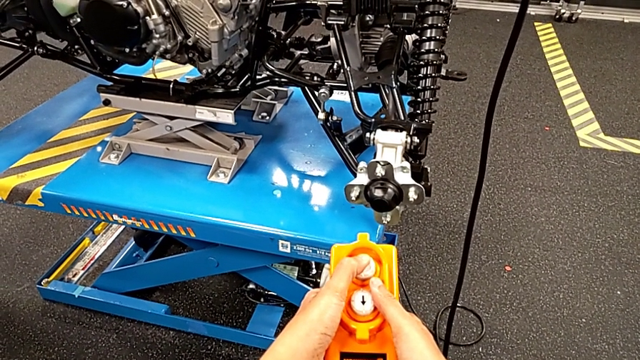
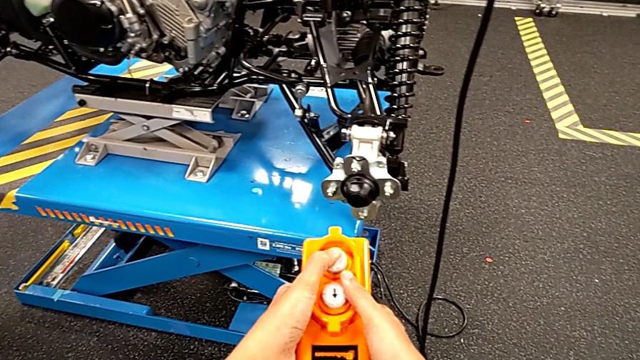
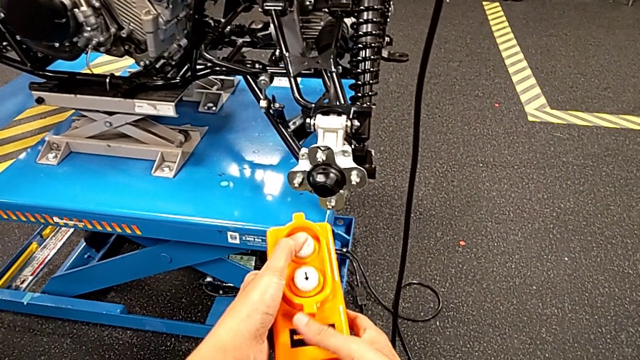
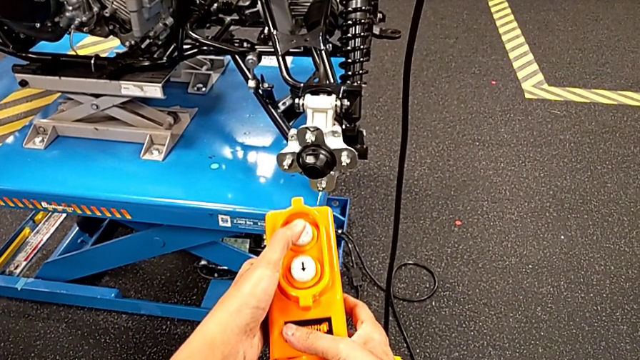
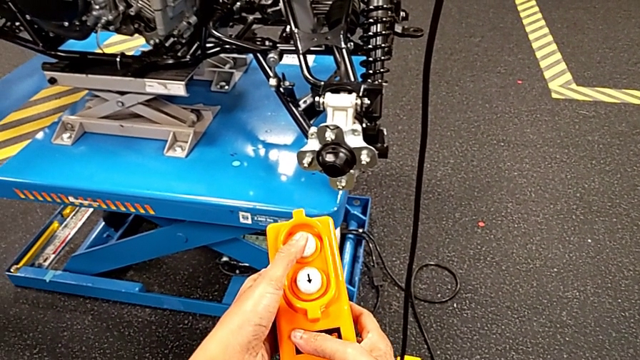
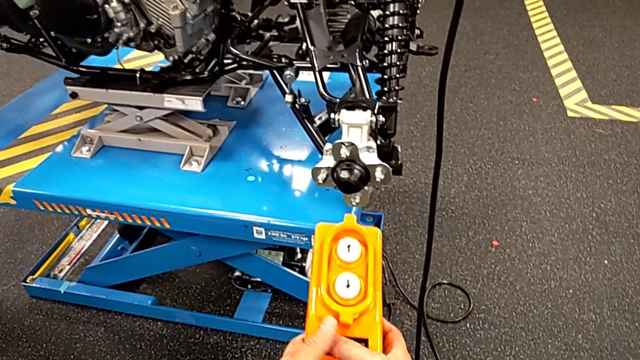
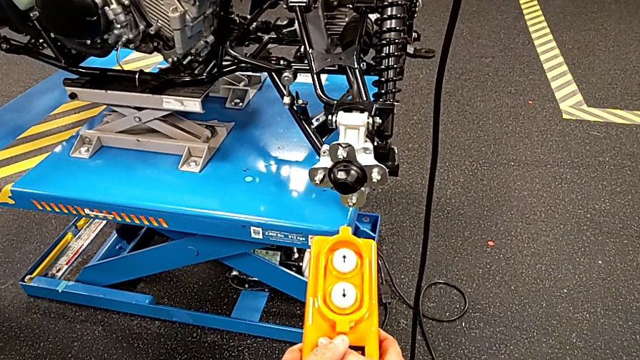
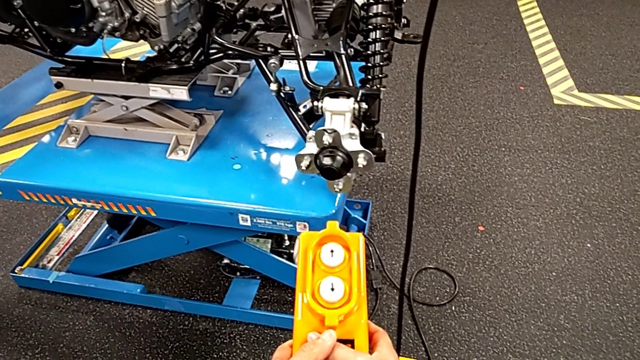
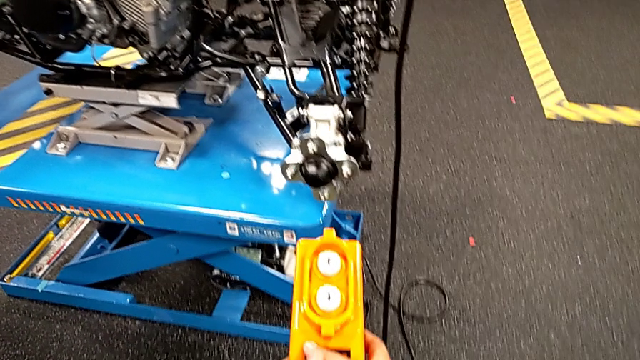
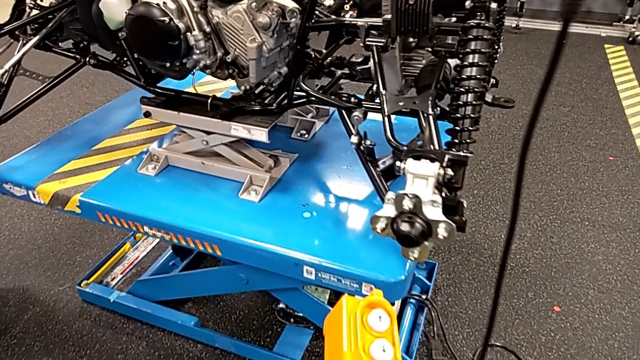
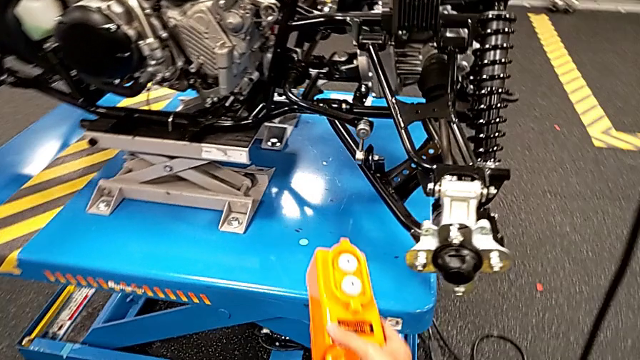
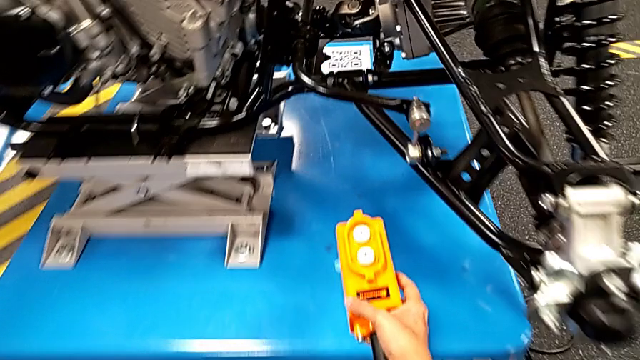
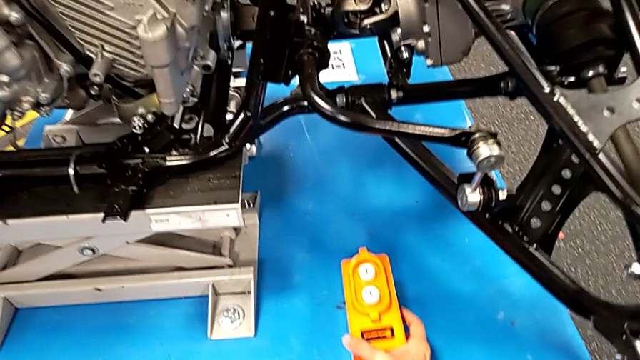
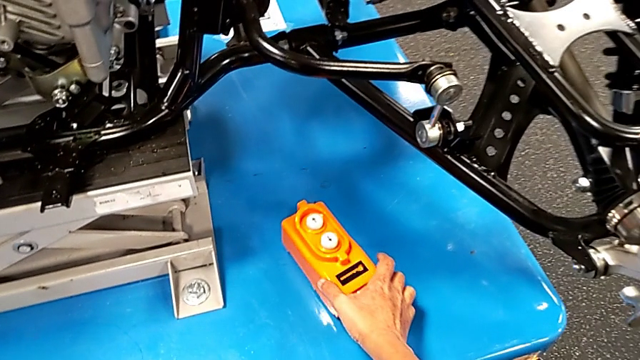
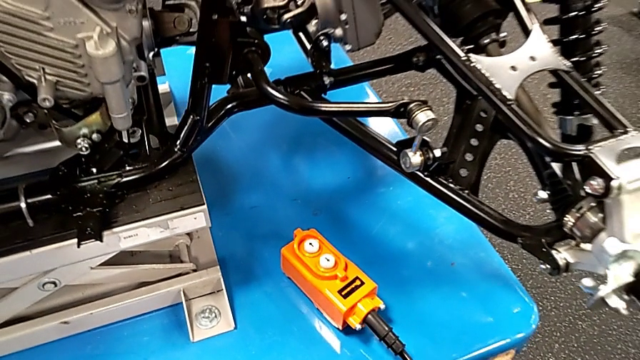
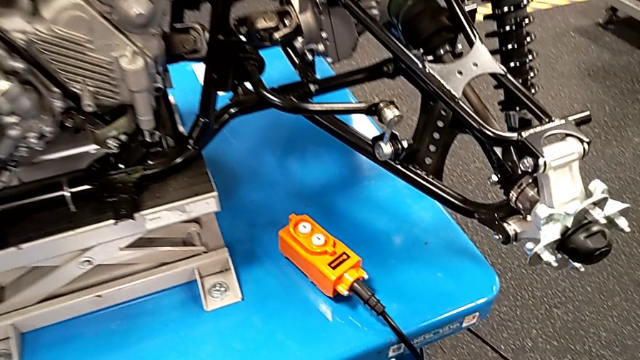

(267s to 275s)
The camera wearer is pressing up and down on the orange remote. They hold the remote with the left hand and place it.

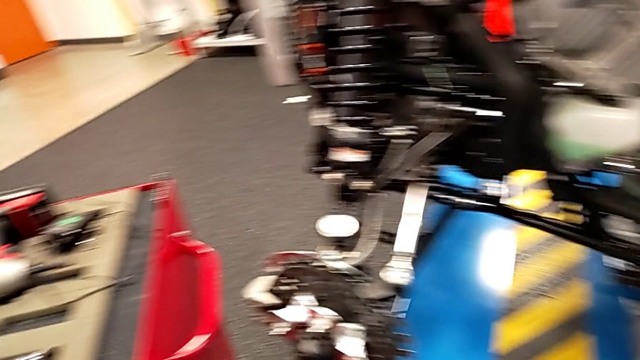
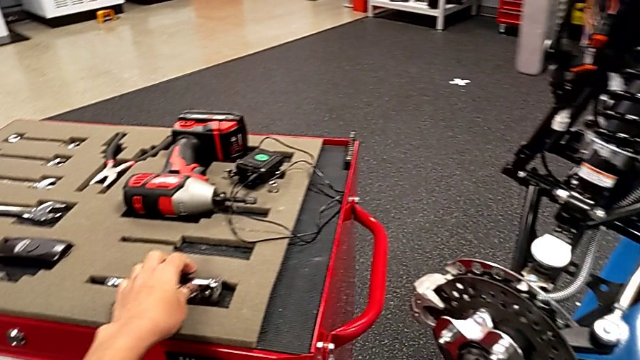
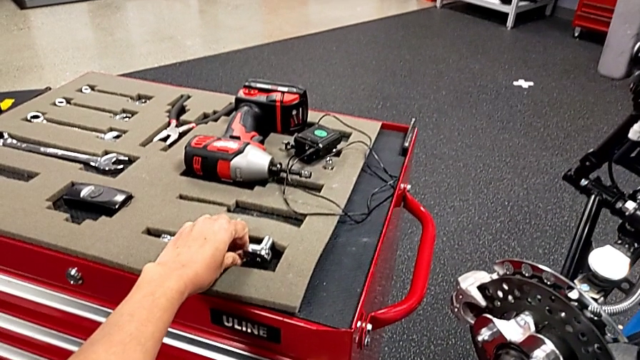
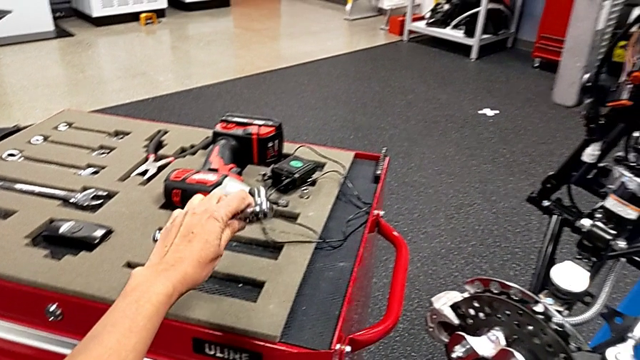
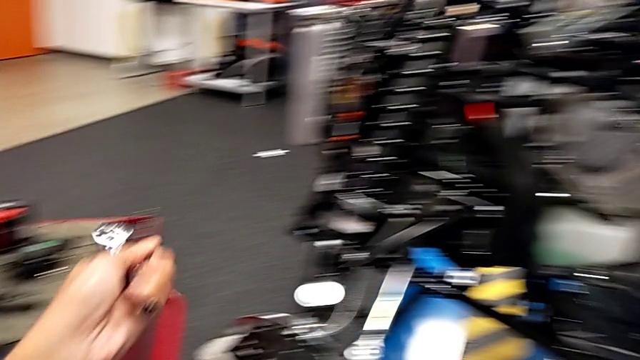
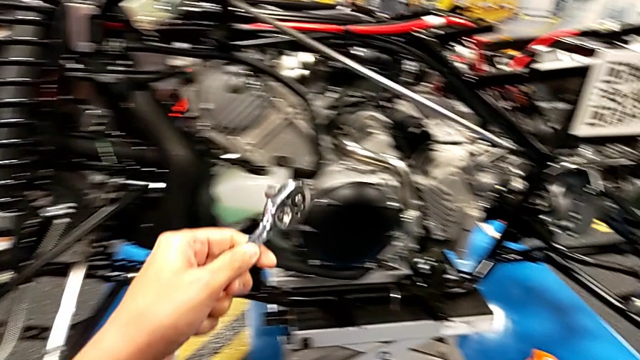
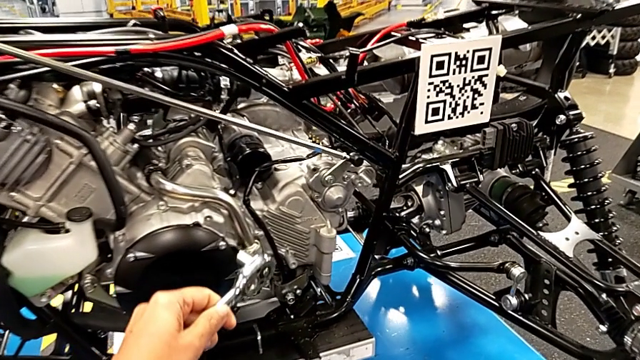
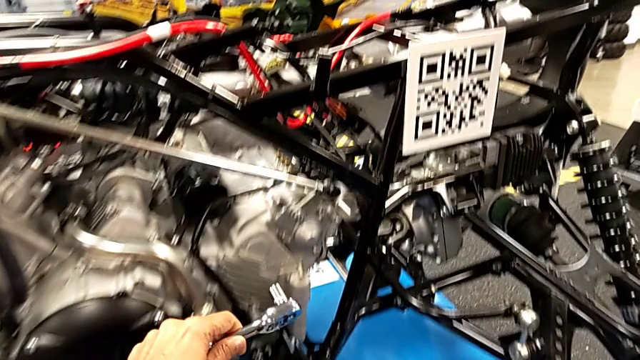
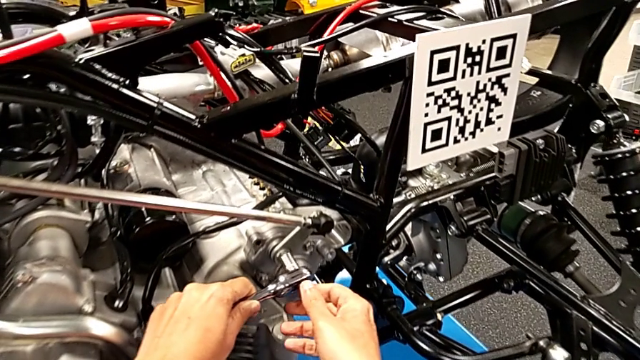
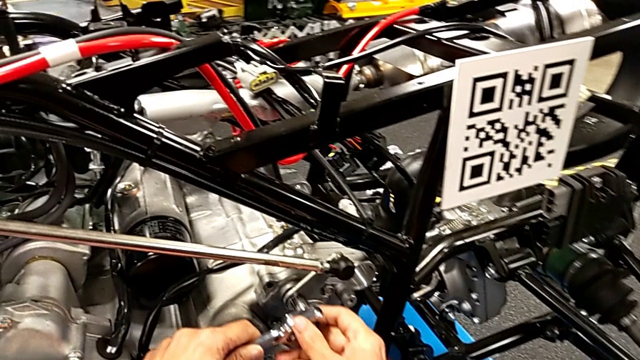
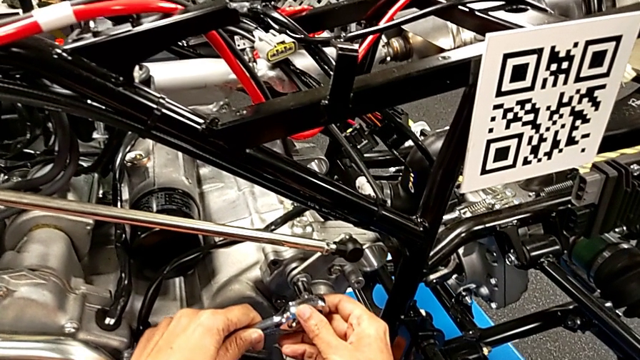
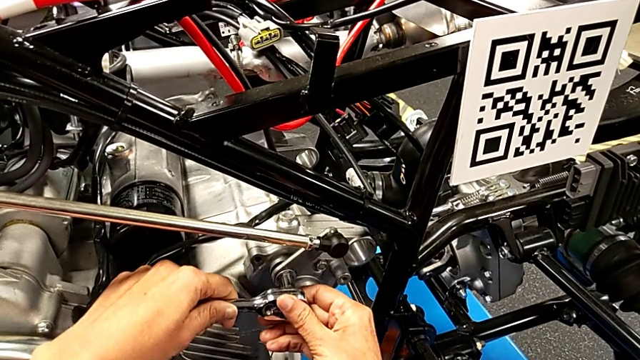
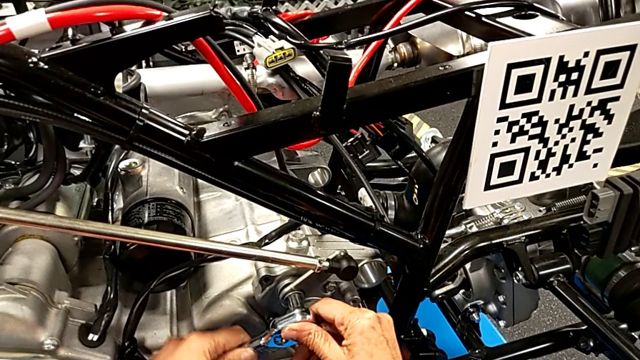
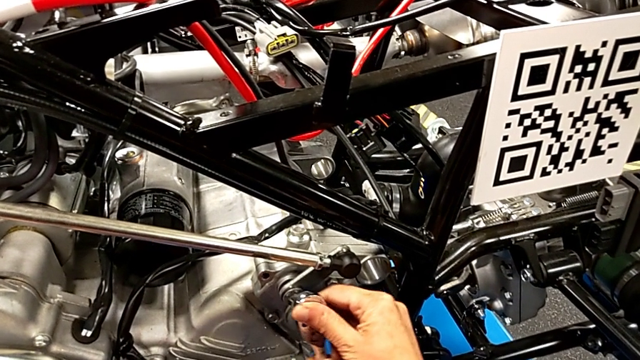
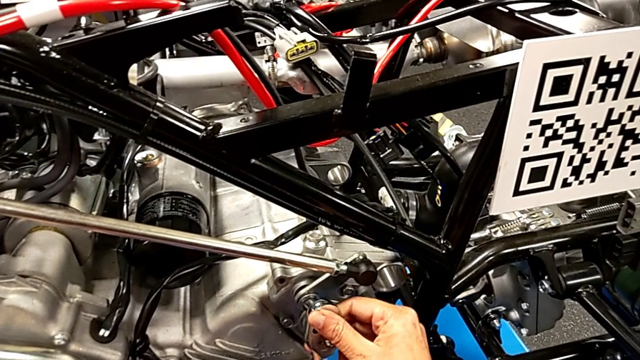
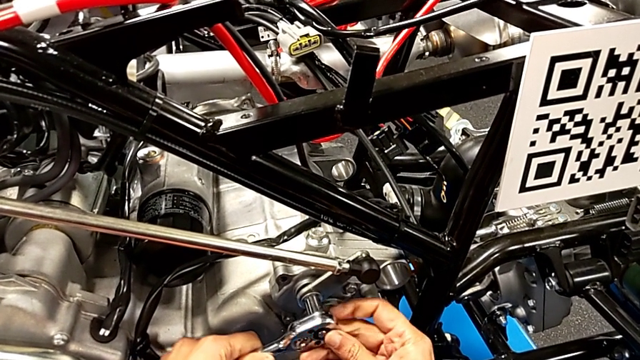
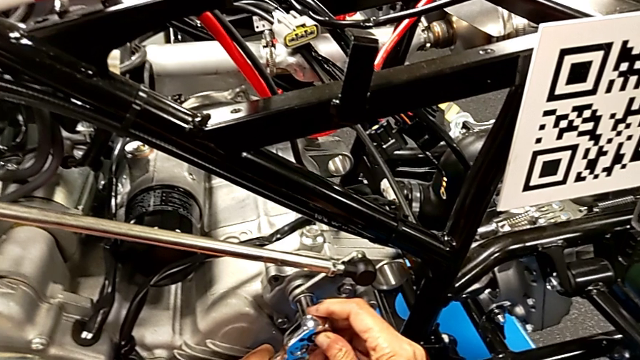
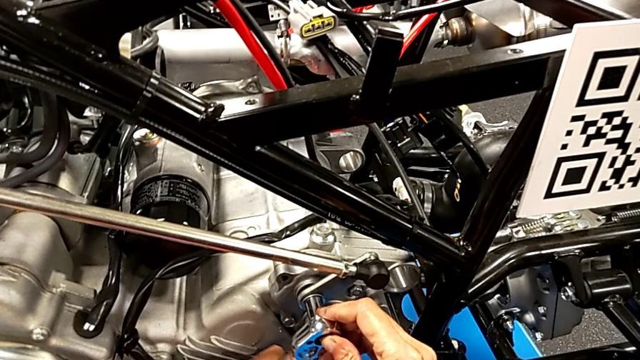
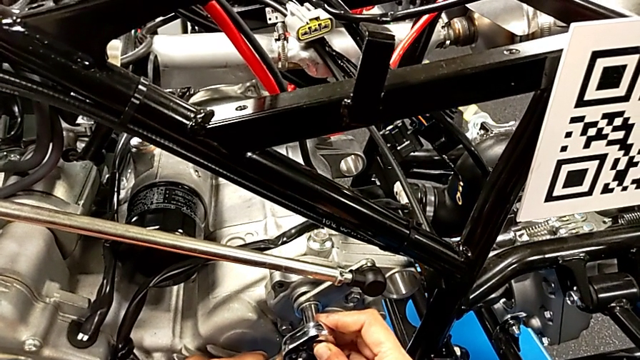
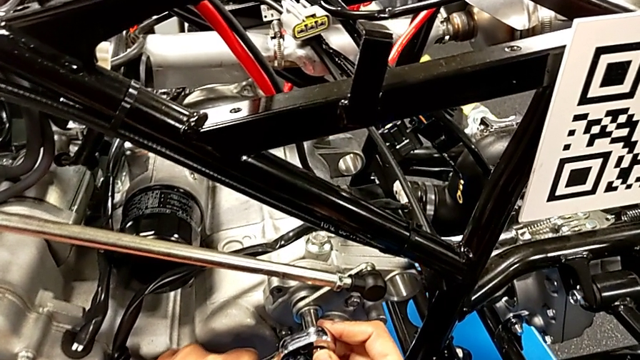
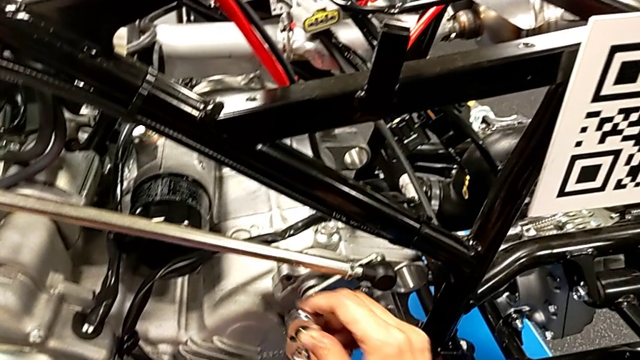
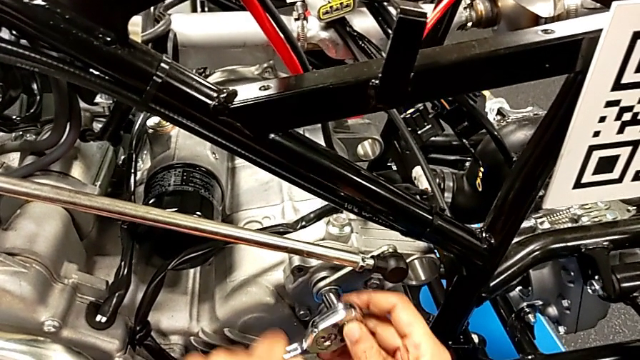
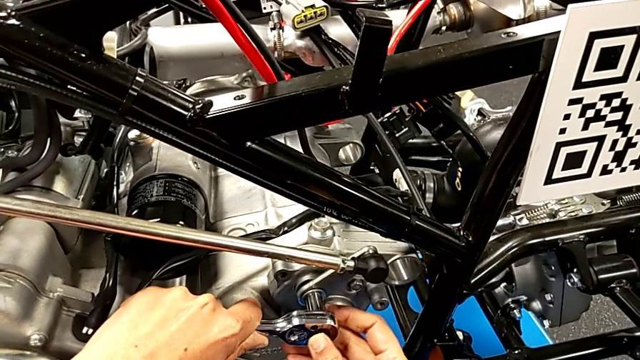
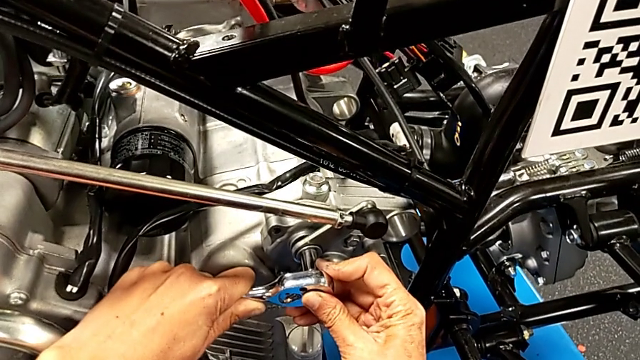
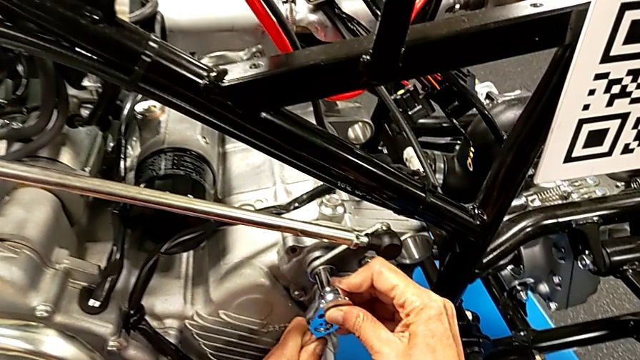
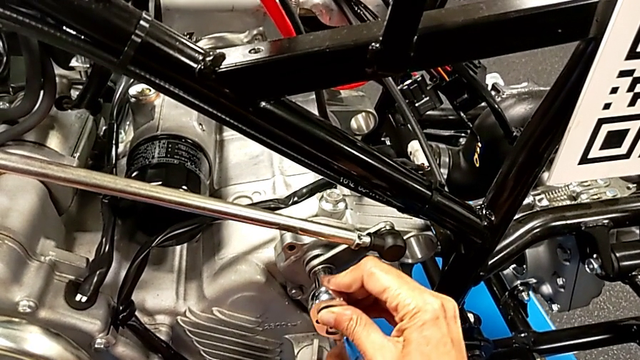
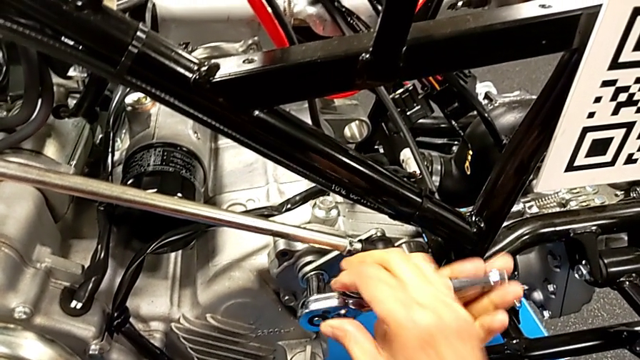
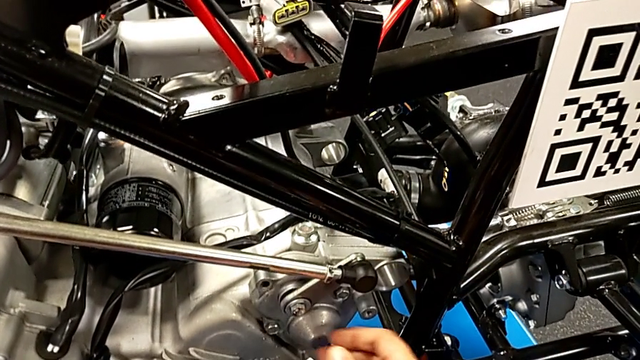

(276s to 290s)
The camera wearer is unscrewing the washer using the ratchet. They grab the ratchet, insert it with the left hand, wrongly rotate it with the left hand, unscrew the bolt and withdraw the ratchet with the right hand.
